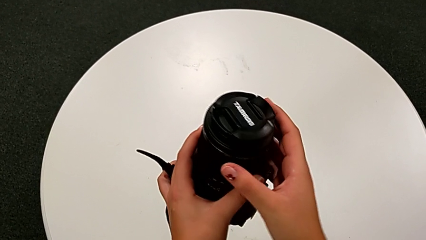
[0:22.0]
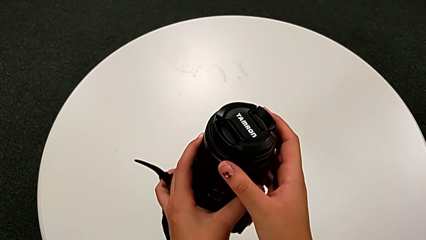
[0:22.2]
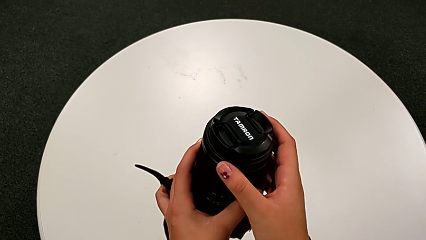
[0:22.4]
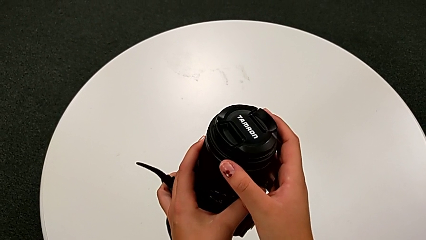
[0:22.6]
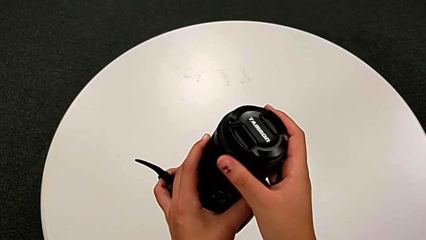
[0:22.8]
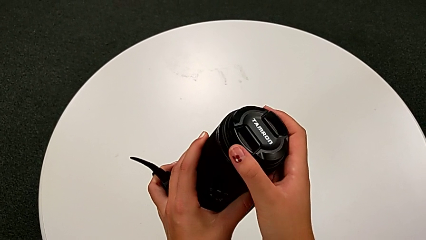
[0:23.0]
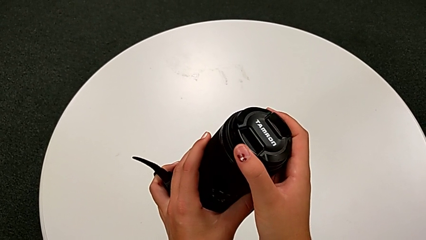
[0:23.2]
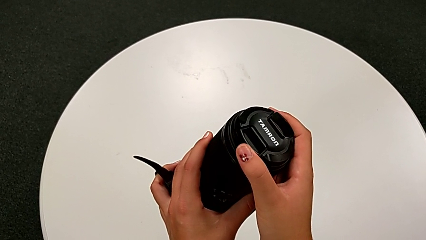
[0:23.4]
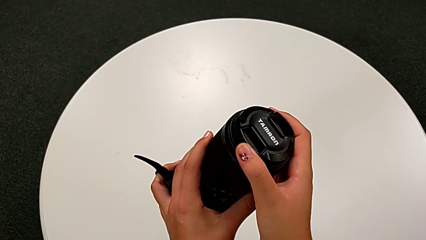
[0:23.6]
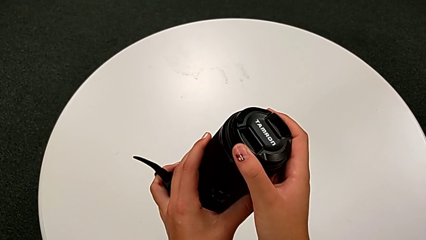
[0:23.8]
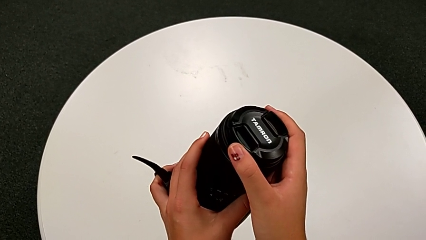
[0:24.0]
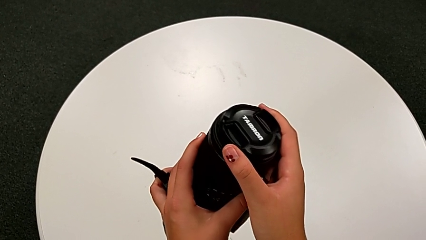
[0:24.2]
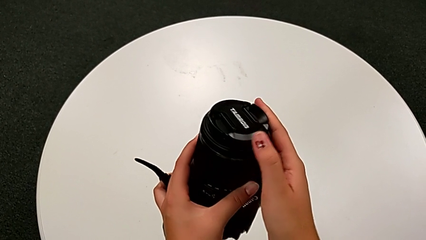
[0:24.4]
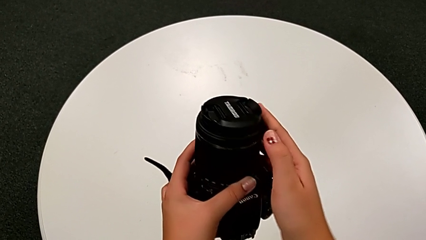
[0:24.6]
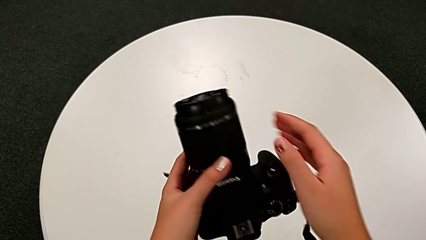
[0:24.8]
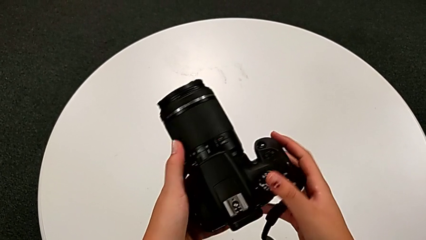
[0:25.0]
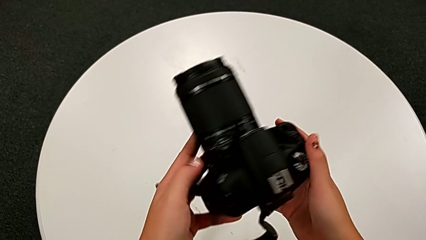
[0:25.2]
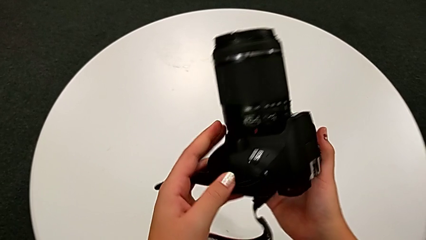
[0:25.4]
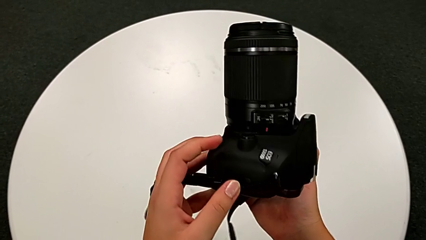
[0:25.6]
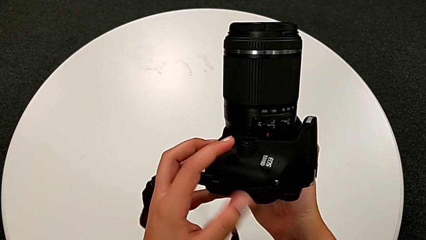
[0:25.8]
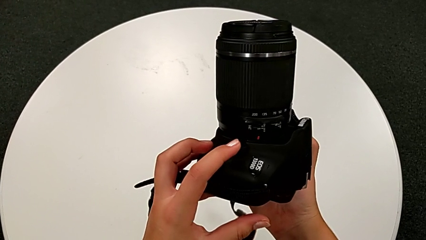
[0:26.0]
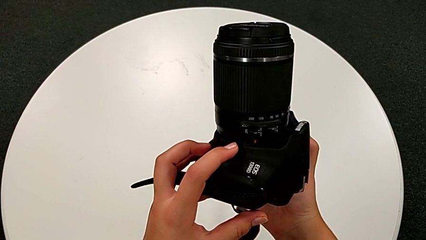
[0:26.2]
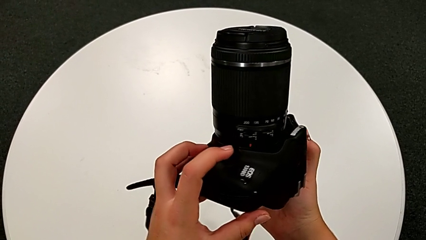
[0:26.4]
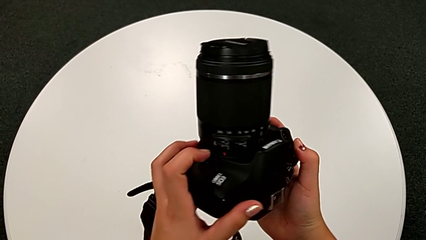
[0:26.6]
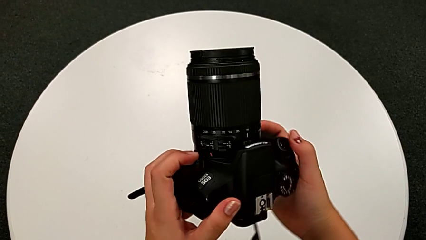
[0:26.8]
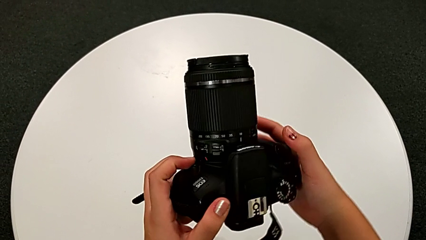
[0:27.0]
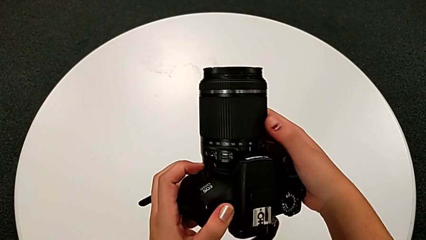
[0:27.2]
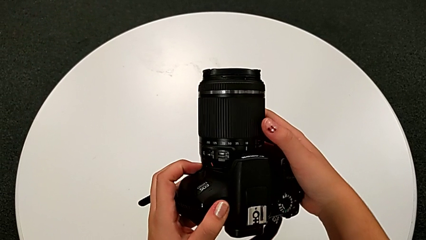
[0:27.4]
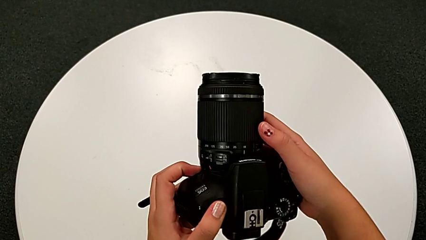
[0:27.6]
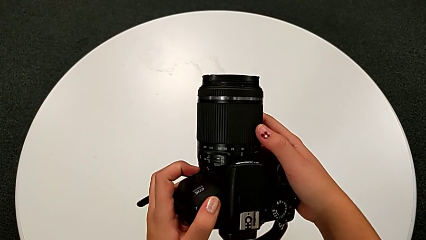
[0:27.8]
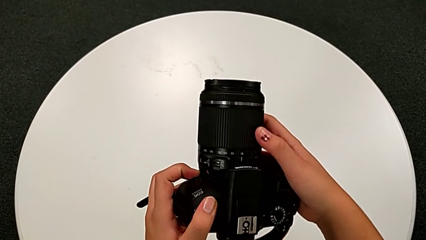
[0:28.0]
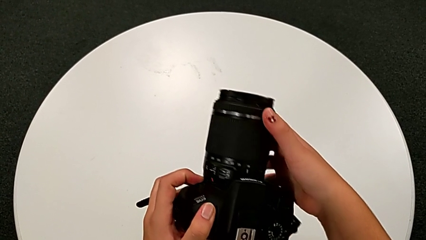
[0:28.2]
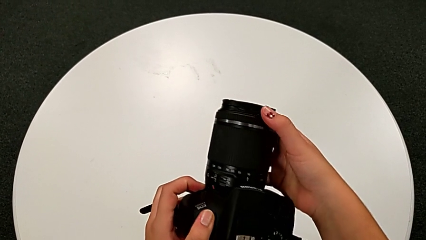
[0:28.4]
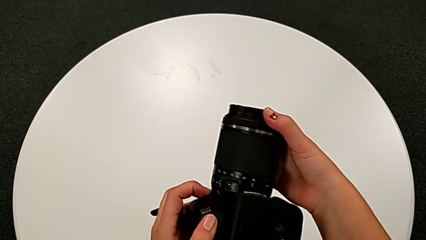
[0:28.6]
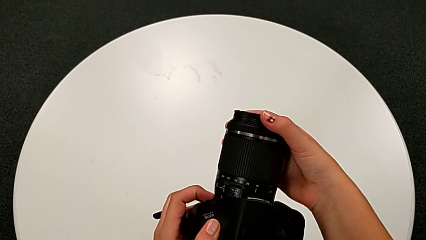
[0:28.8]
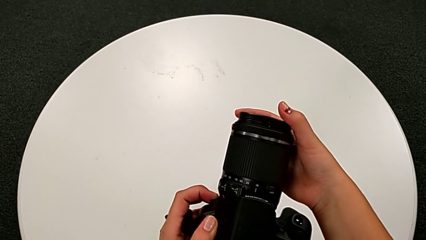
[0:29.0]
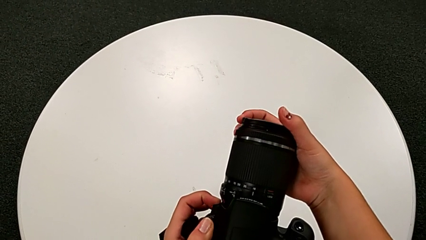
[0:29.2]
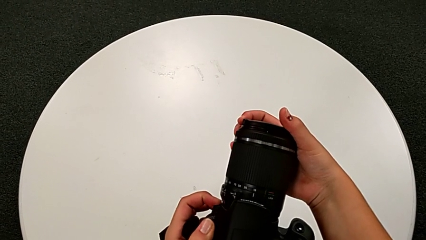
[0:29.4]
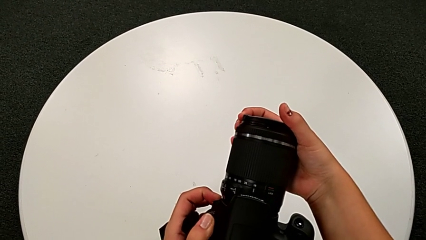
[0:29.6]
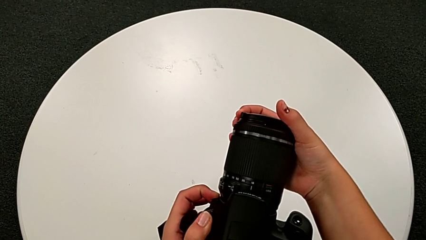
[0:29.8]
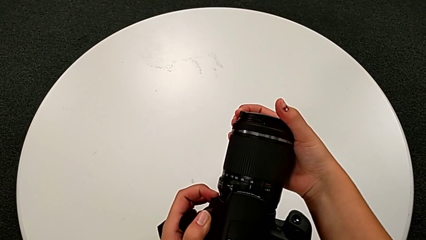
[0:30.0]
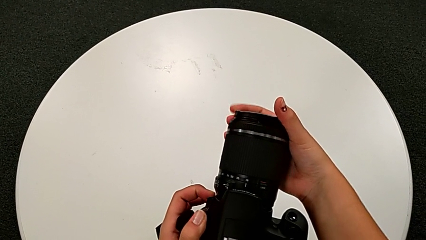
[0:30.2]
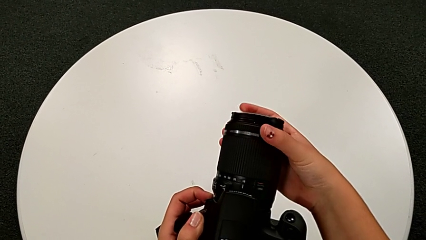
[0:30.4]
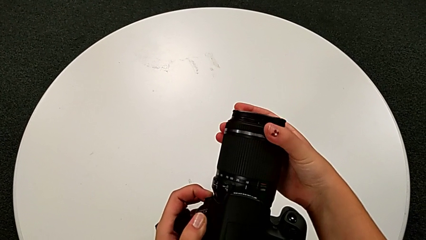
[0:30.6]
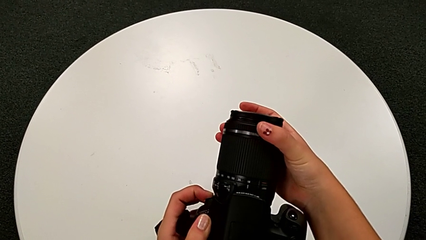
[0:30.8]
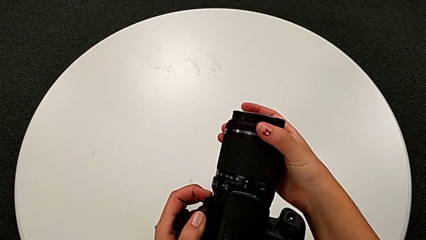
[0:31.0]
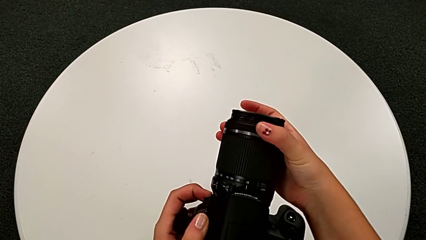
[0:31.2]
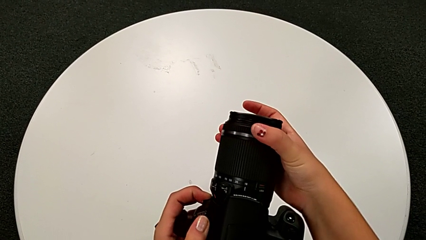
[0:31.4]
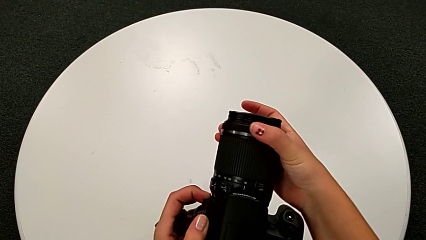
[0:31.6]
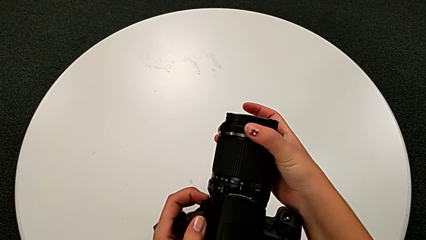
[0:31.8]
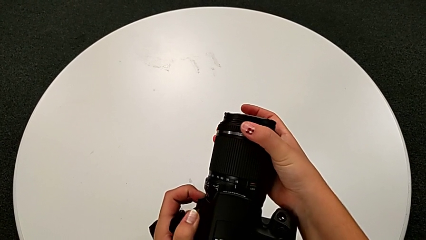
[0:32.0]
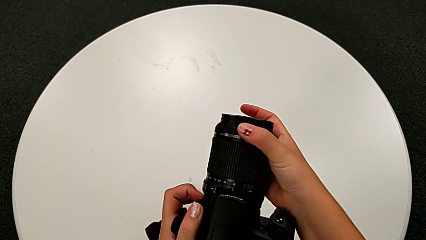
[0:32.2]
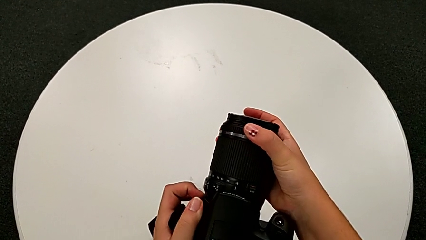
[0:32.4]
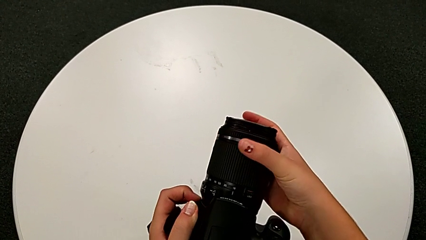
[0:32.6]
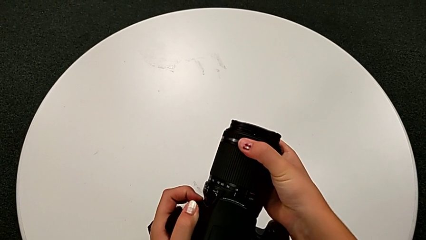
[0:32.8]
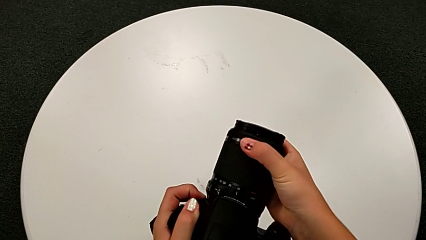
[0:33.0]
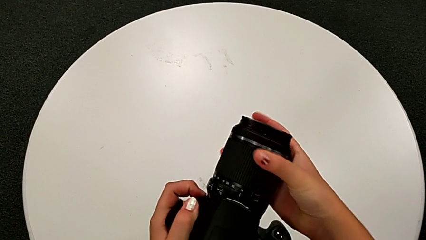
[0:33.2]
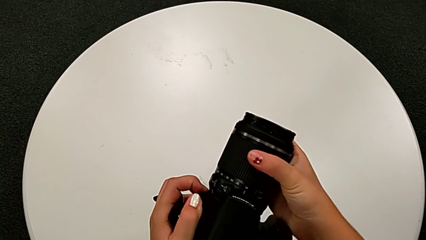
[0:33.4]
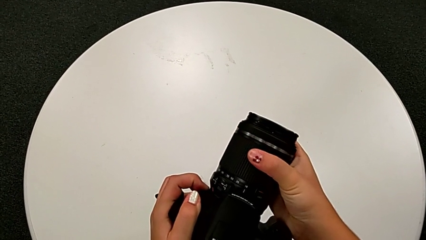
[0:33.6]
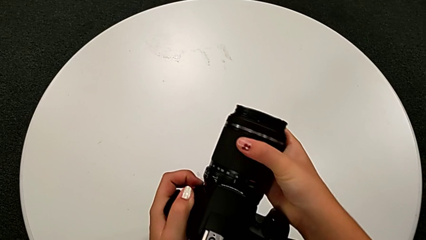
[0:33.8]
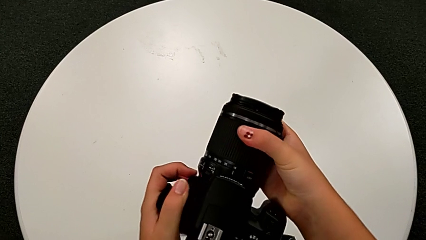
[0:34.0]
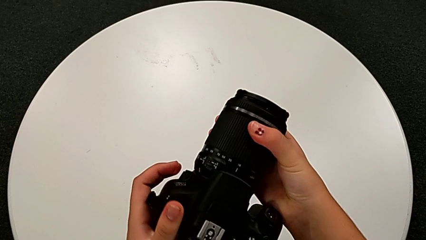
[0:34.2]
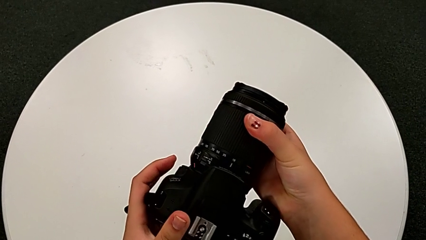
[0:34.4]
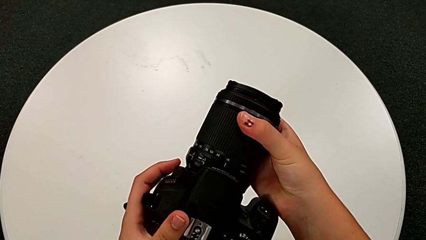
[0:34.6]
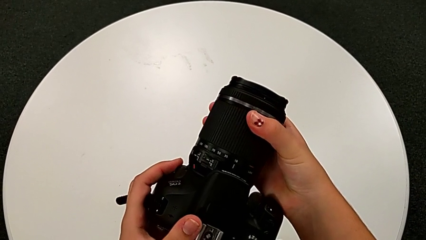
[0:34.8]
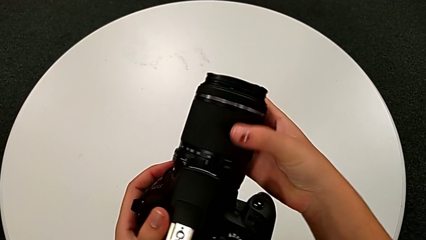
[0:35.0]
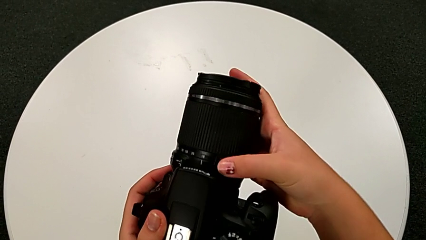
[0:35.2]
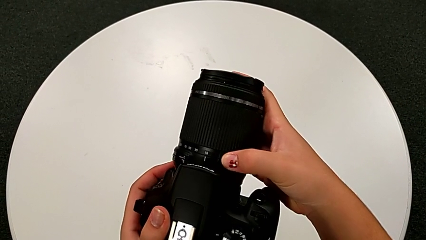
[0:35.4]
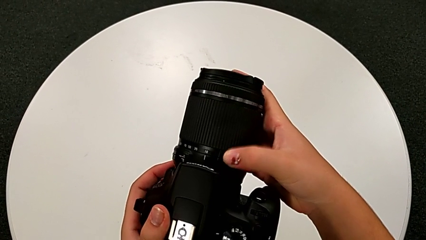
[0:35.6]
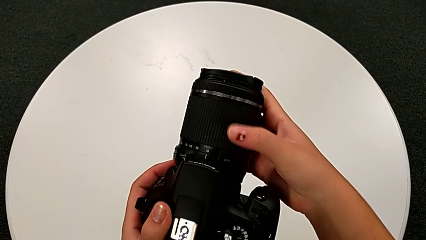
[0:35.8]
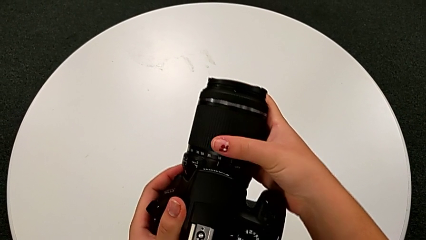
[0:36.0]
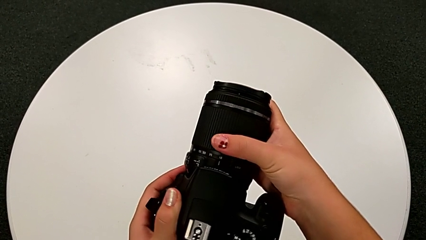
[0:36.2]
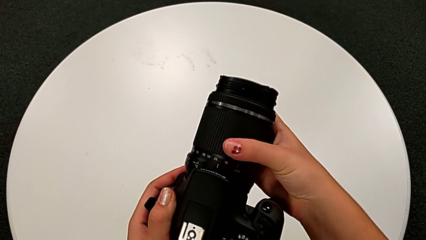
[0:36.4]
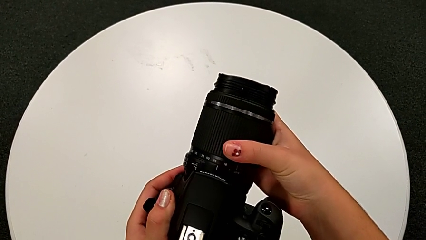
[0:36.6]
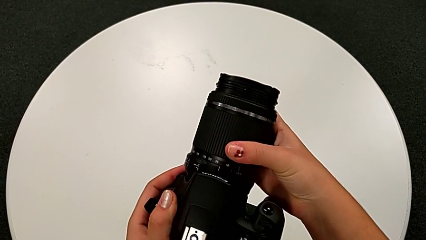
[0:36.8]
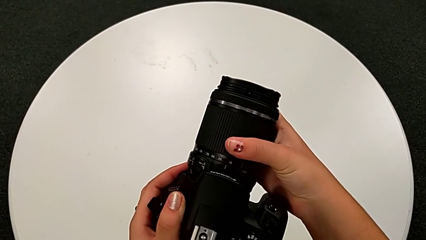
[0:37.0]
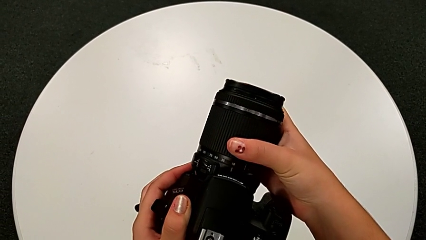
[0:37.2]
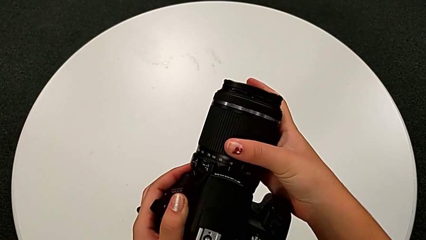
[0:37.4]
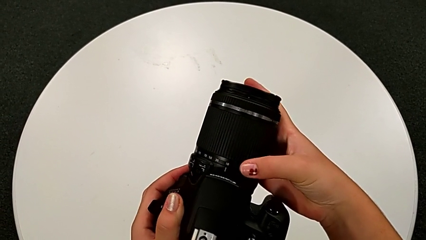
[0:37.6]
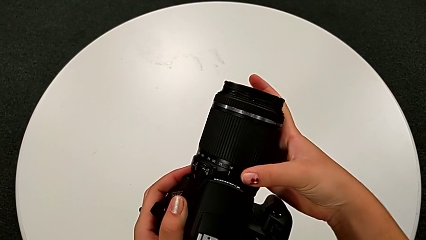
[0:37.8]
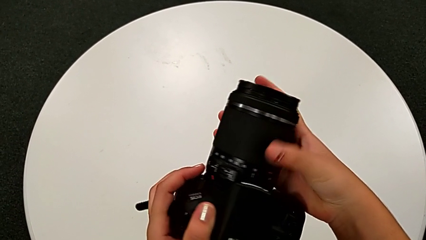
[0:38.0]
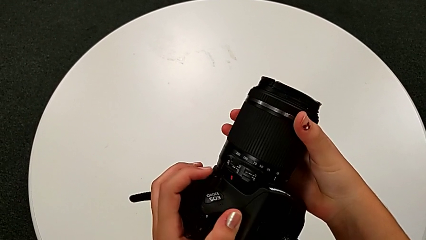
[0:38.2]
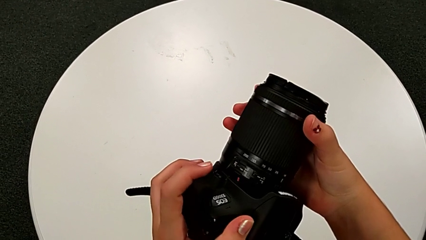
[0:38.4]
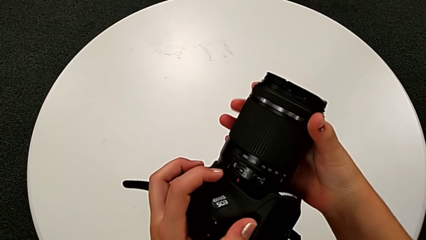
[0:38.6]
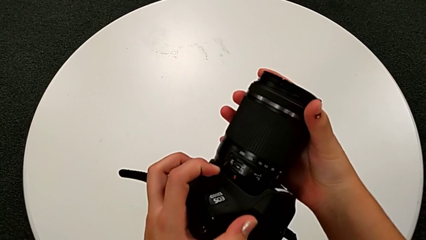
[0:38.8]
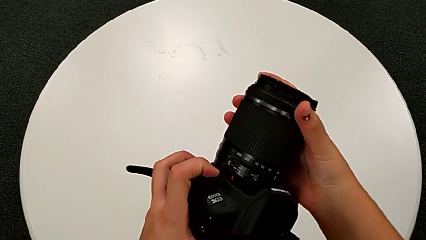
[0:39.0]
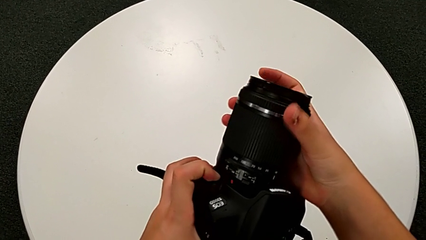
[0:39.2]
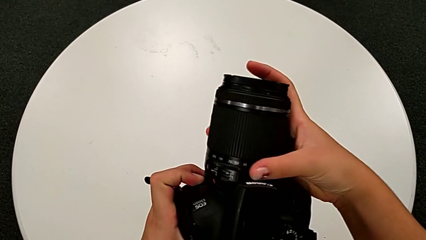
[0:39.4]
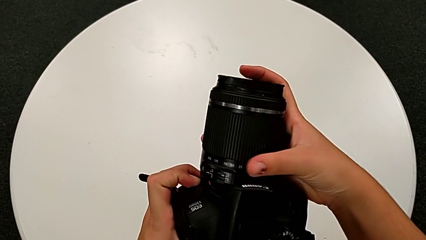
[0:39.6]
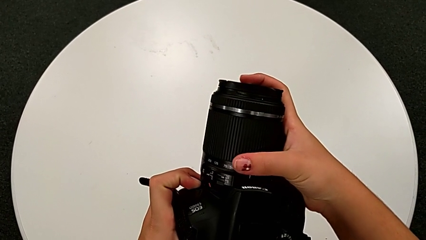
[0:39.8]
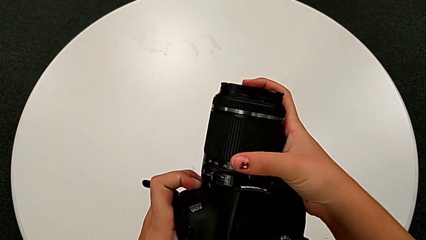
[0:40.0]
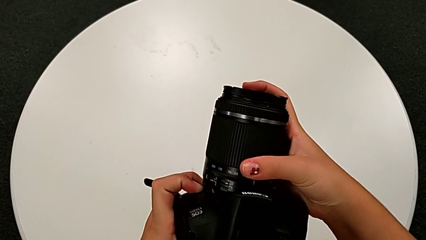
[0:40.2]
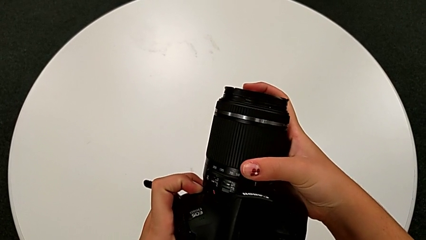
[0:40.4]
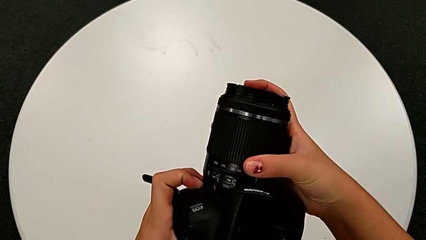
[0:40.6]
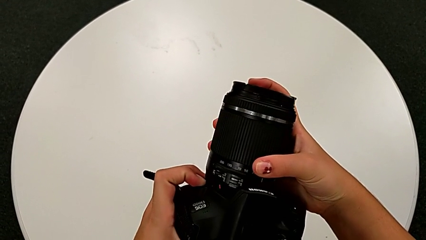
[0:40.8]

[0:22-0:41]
The camera wearer is detaching the lens from the DSLR. They inspect the DSLR, press the lens cover, touch the button, grab the lens and begin to wrongly rotate it, not in the right direction.
